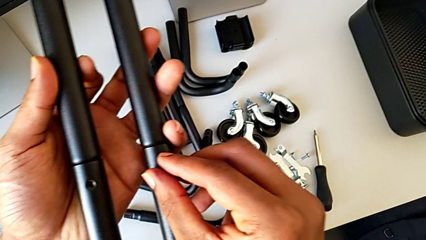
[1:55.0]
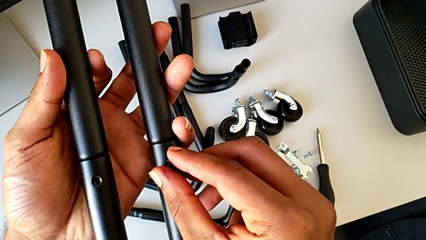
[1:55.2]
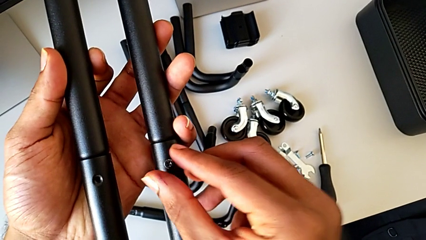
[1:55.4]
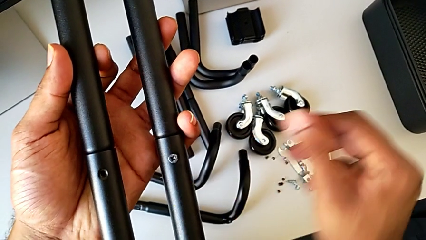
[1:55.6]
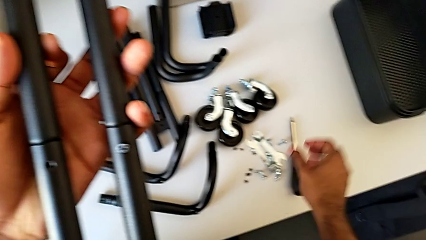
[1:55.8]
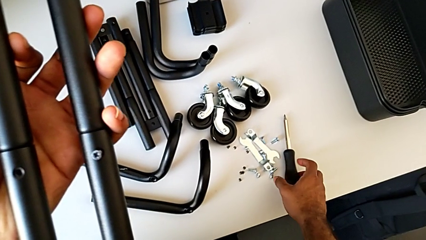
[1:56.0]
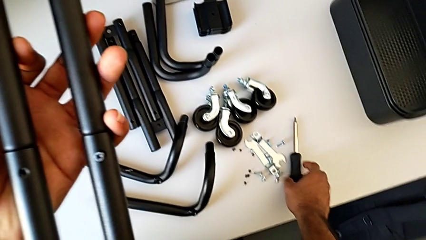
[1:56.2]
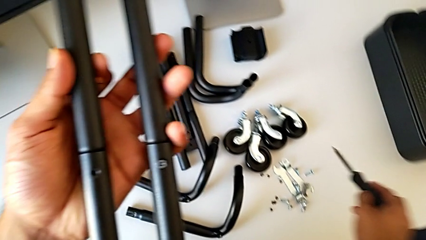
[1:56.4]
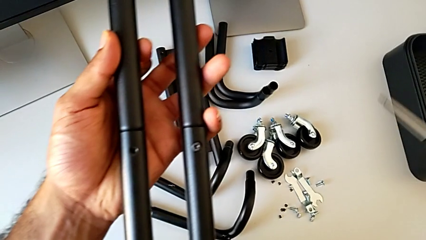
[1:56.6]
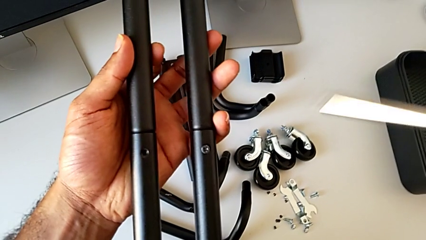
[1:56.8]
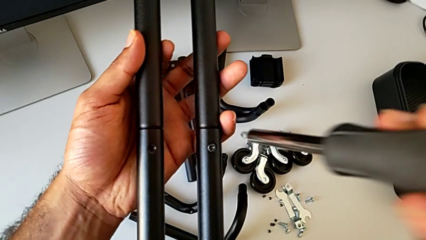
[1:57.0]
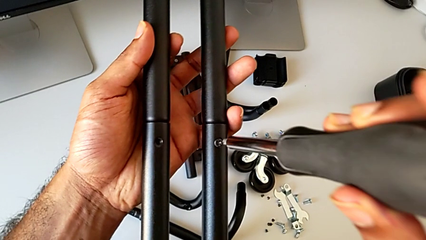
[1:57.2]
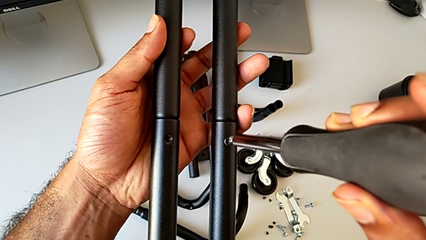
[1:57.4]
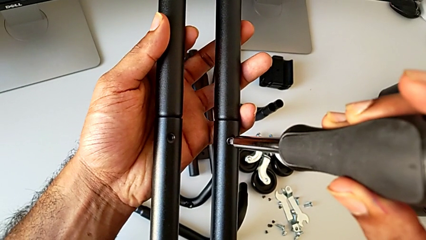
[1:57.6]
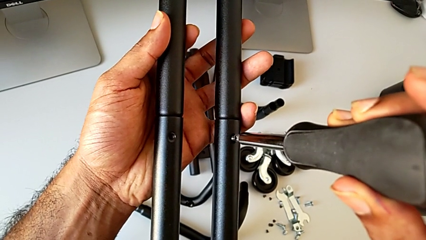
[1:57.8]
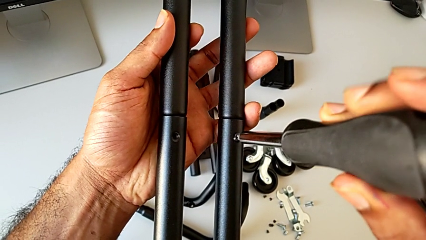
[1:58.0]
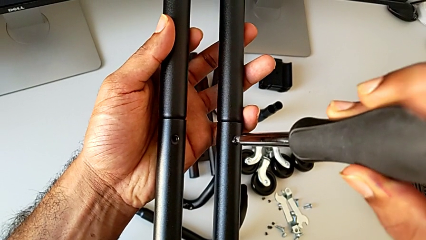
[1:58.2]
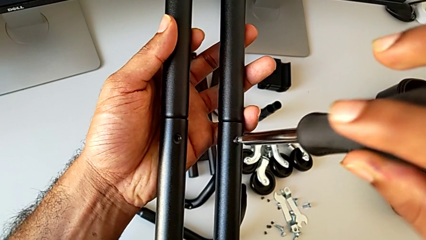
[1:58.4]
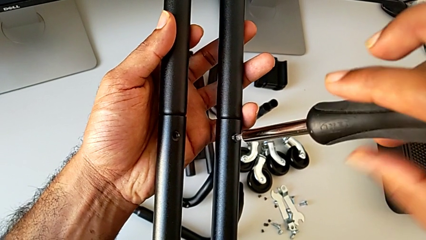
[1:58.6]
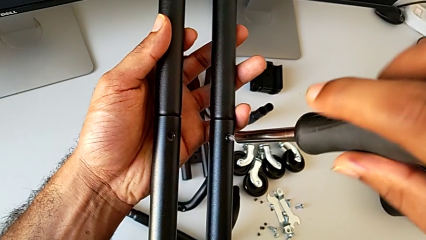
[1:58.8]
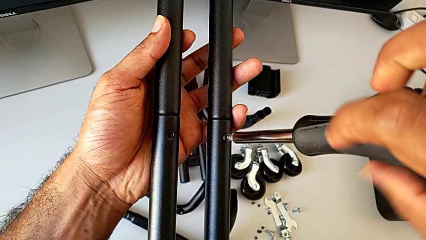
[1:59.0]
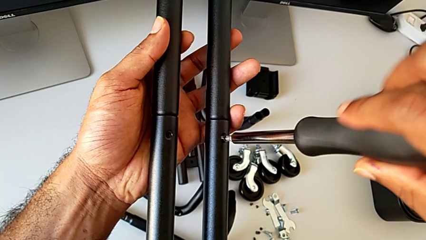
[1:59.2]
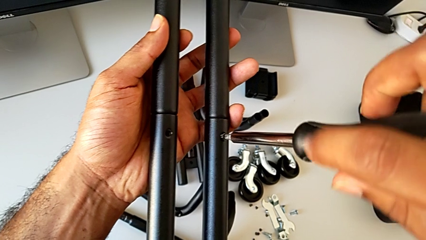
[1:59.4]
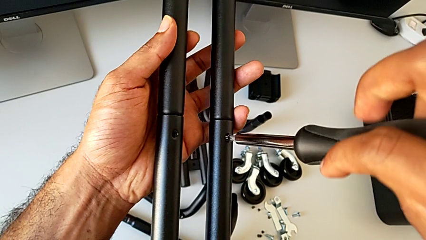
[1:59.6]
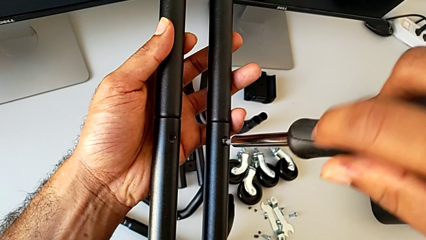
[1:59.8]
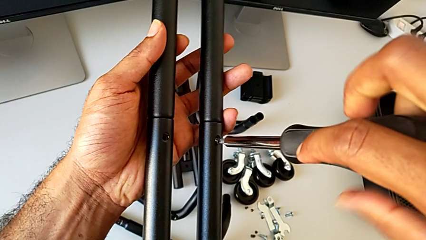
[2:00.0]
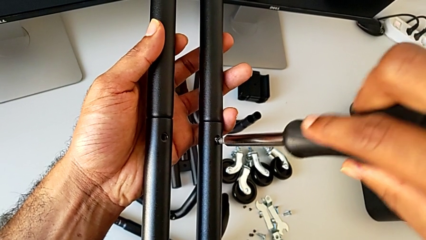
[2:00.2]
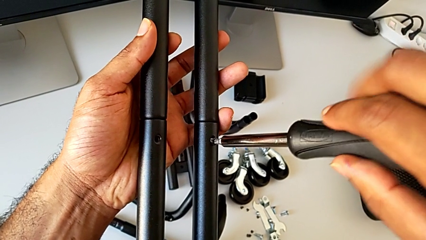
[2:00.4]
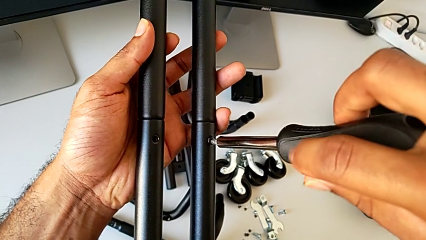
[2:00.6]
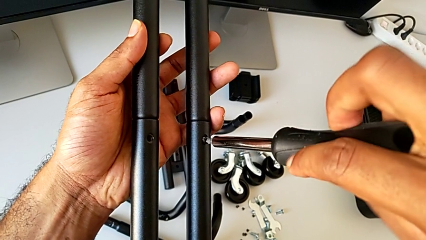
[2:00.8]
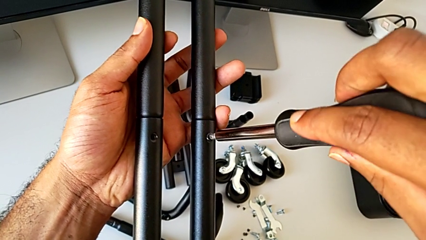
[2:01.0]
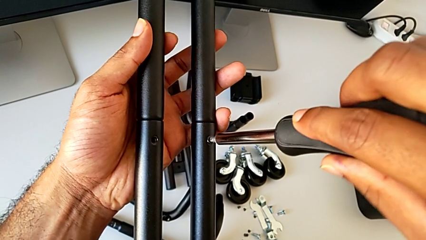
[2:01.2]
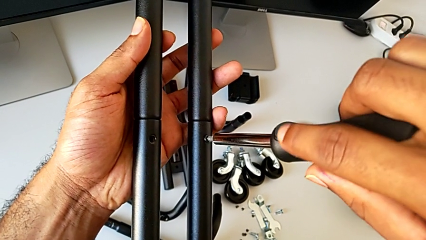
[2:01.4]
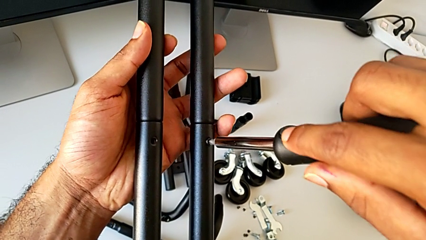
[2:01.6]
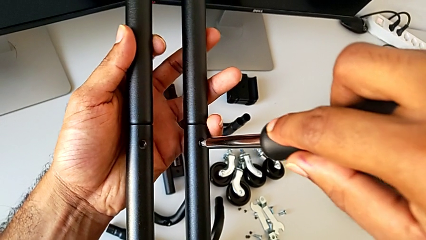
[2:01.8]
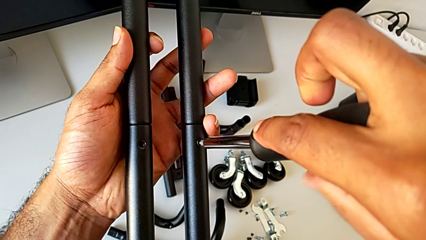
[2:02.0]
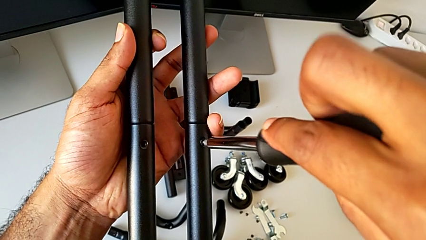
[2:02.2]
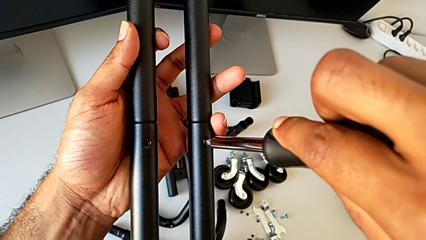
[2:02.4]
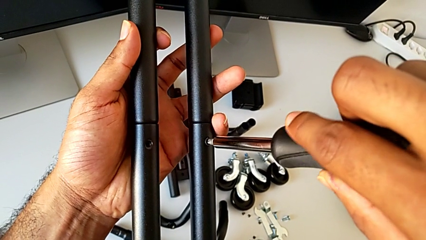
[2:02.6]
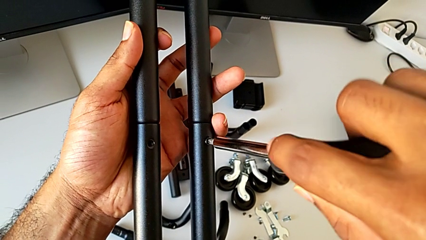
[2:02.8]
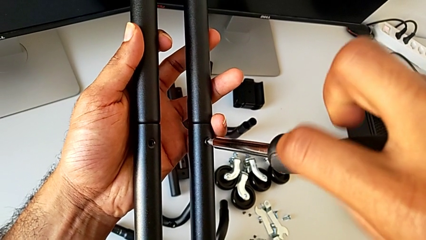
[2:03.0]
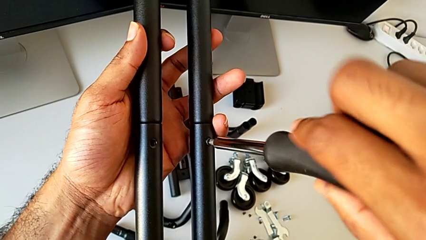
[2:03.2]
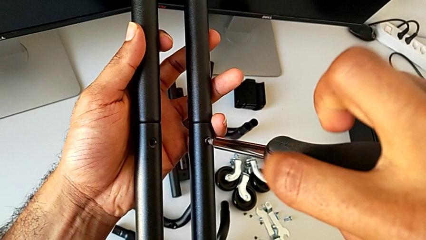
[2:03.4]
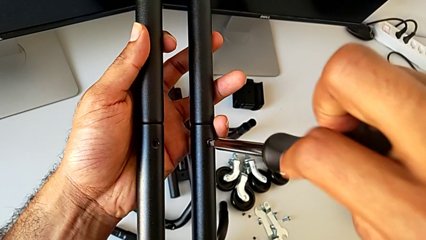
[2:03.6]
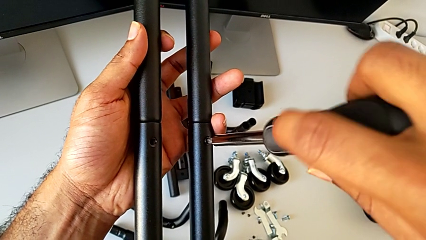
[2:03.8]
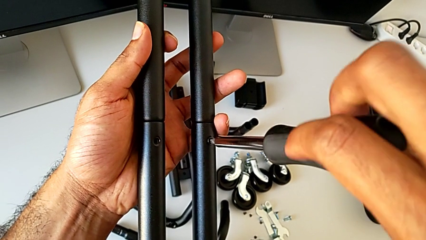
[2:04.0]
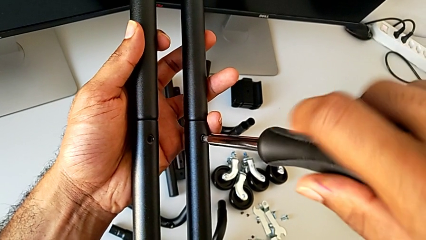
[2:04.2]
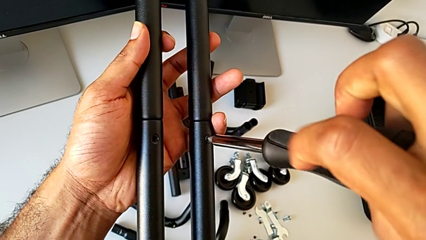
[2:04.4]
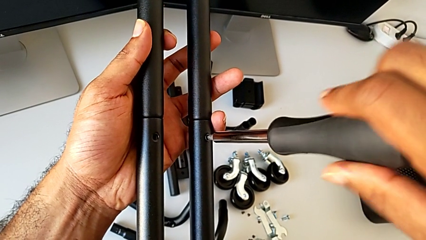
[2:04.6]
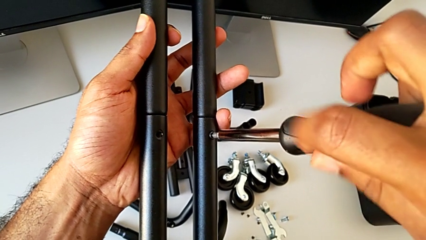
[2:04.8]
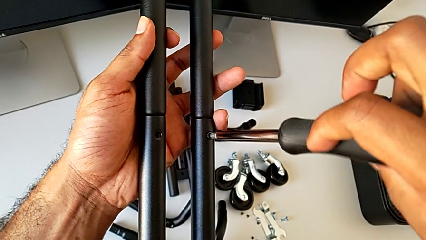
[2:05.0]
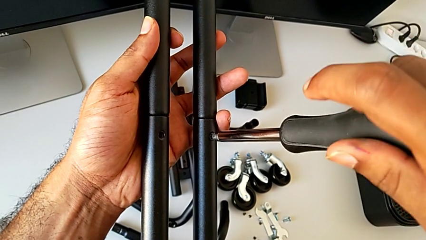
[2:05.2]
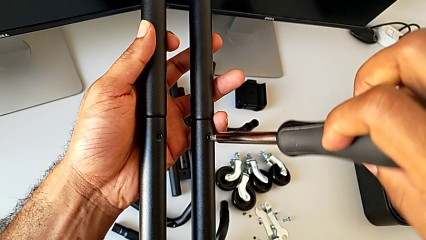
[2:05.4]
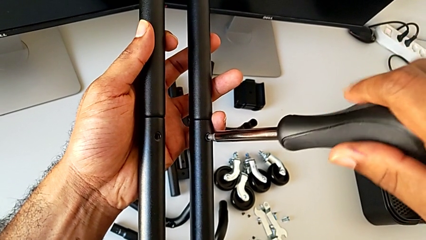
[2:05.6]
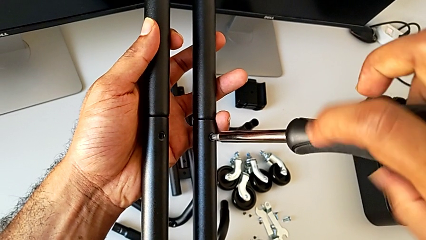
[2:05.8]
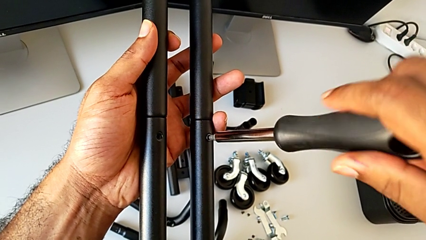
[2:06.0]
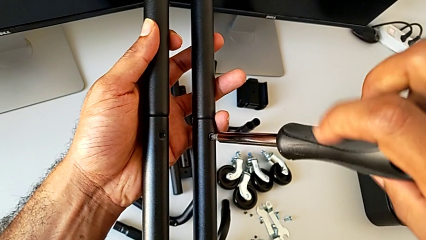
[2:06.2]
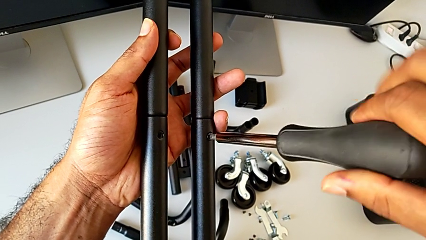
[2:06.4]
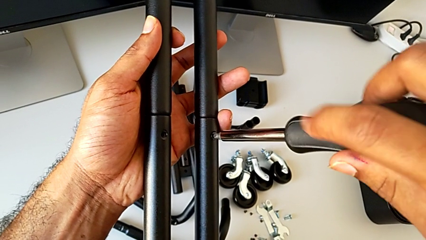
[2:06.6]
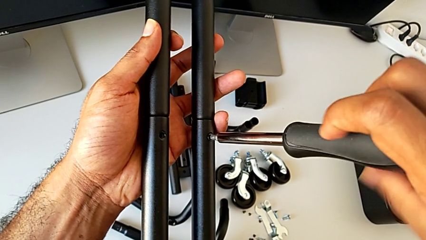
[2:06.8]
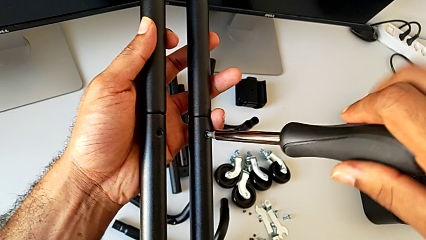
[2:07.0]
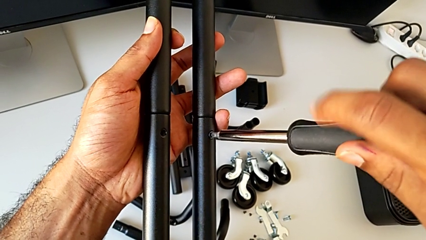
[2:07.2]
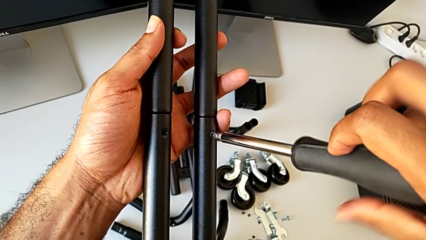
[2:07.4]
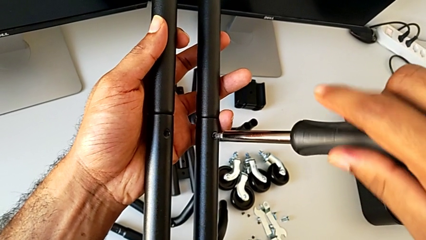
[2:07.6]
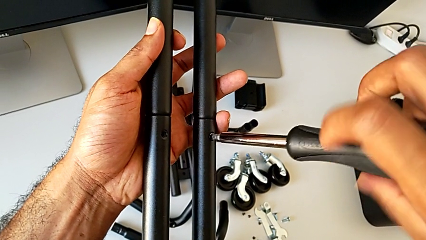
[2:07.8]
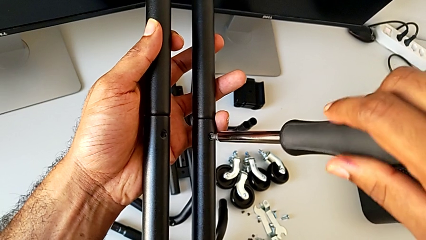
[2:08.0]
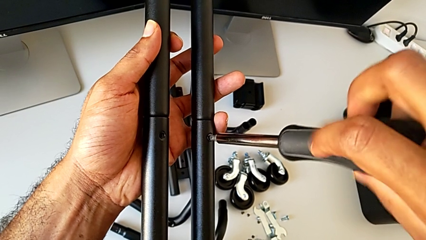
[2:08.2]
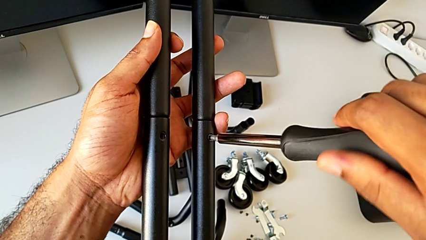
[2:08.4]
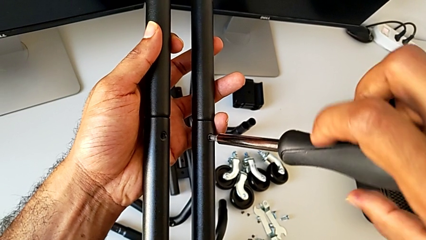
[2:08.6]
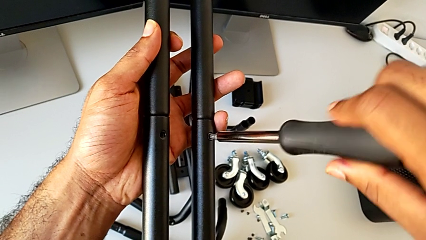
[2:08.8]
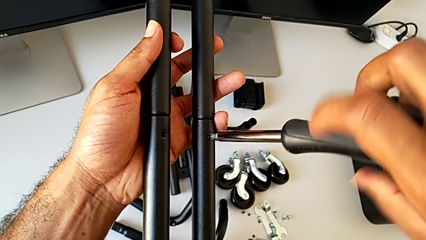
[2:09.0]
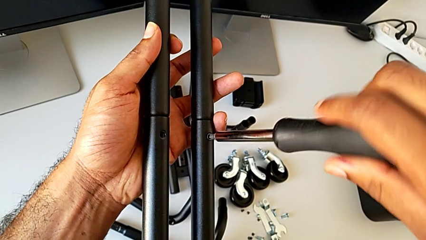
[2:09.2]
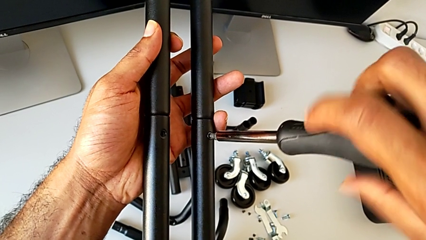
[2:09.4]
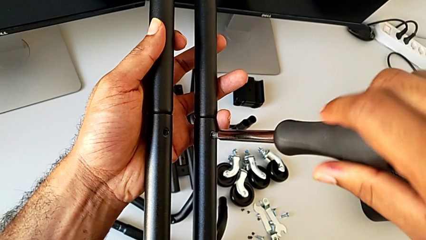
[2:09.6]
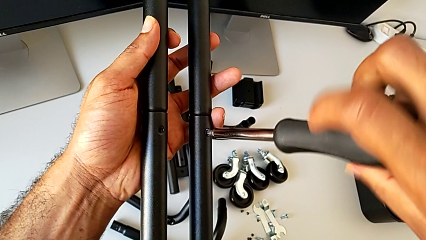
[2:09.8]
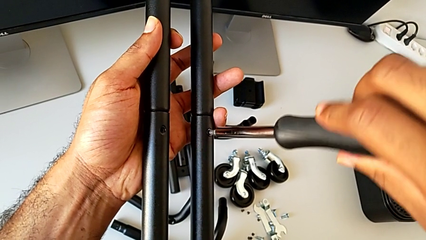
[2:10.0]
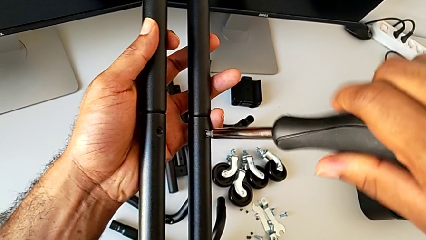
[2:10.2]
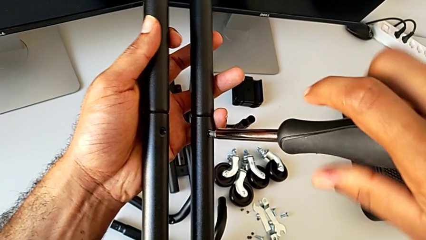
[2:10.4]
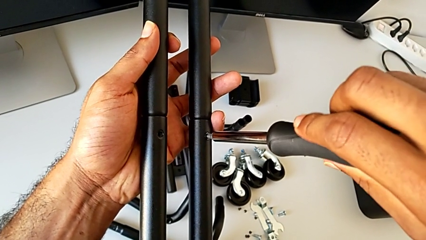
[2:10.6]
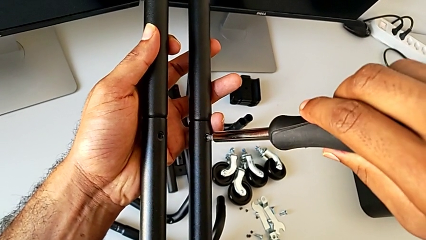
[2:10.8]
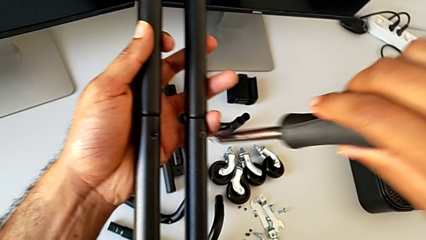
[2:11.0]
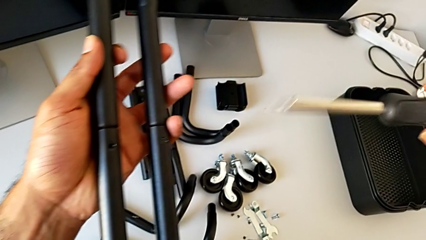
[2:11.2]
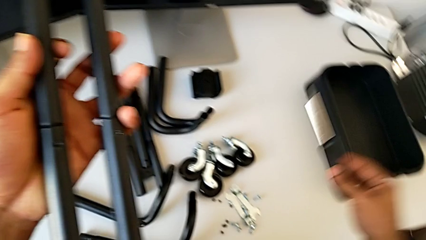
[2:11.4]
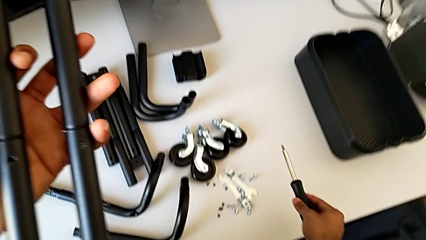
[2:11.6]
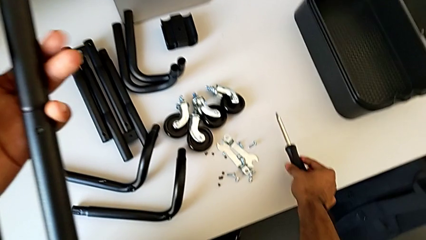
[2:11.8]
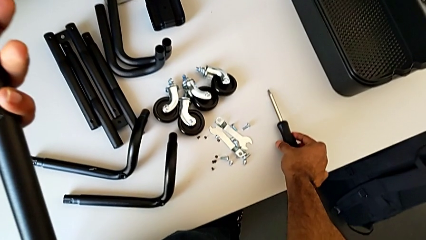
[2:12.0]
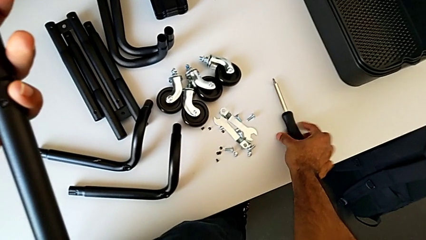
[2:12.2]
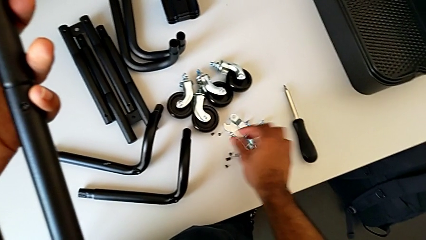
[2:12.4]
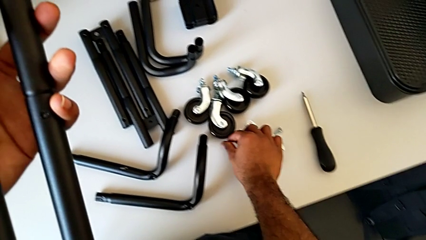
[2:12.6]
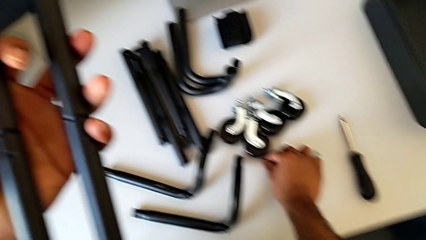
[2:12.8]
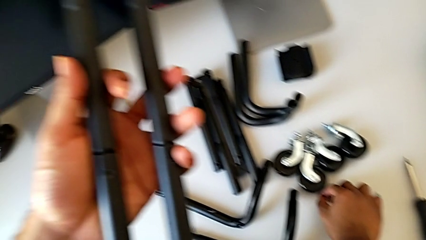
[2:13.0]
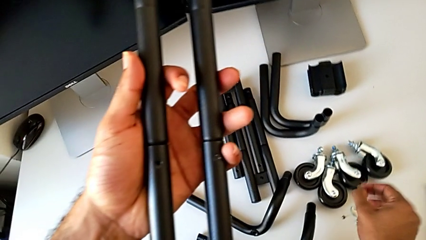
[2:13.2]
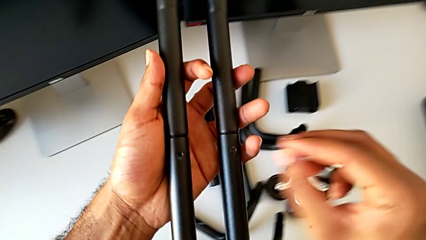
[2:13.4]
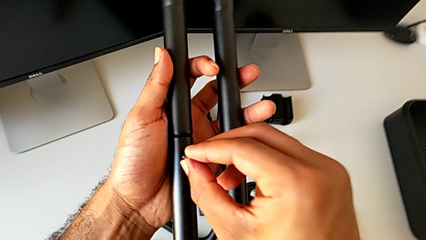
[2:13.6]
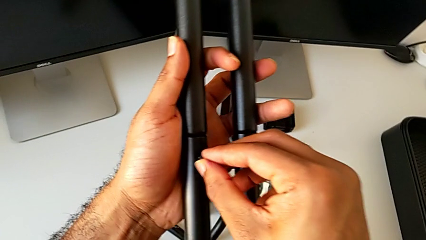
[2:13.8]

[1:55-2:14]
The camera wearer is assembling the first side bars. They approach the screwdriver, grab it, insert it, screw the first screw, disassemble the screwdriver, place it and grab the second screw.
